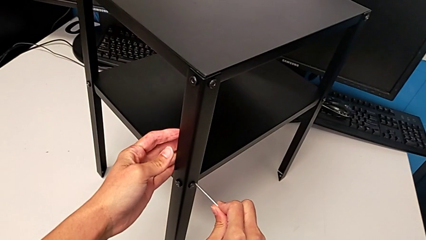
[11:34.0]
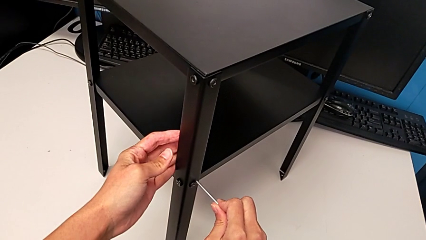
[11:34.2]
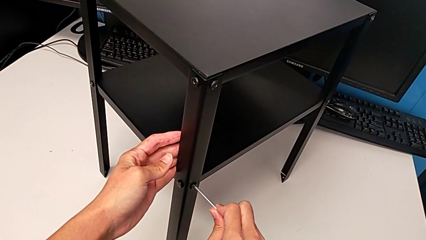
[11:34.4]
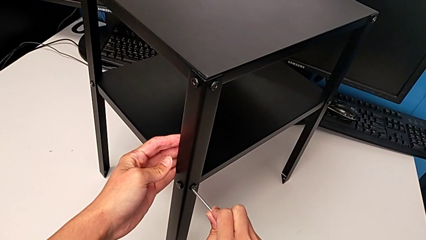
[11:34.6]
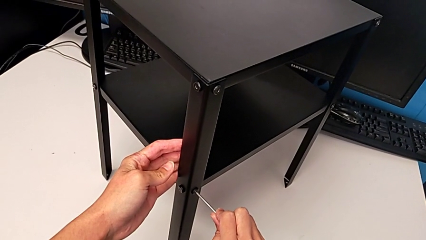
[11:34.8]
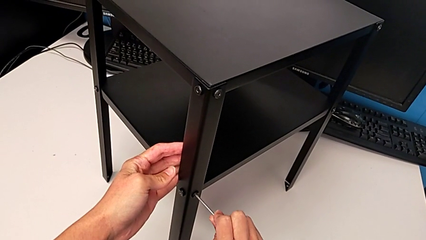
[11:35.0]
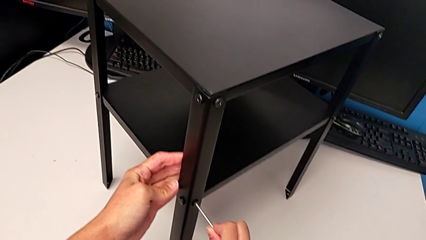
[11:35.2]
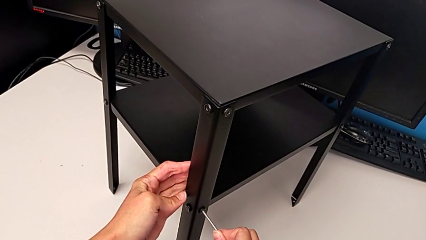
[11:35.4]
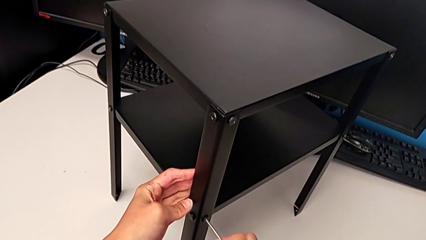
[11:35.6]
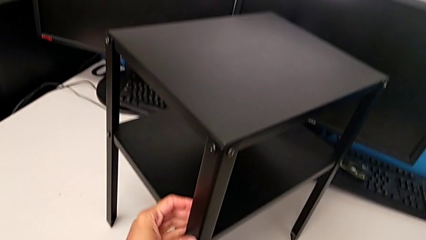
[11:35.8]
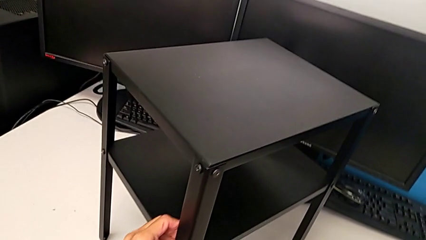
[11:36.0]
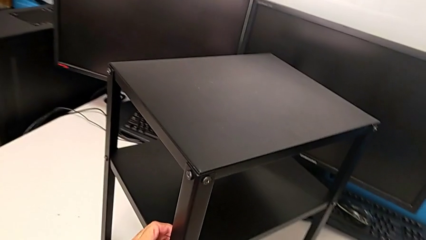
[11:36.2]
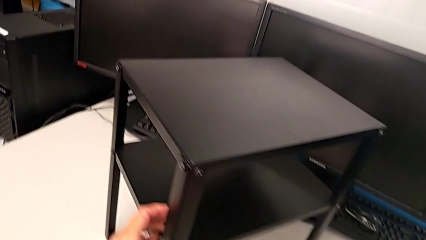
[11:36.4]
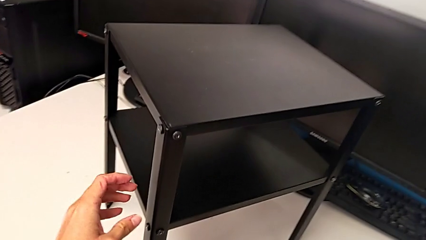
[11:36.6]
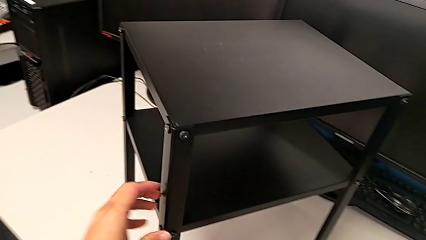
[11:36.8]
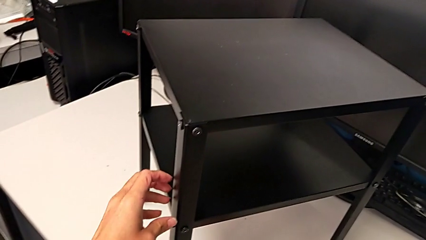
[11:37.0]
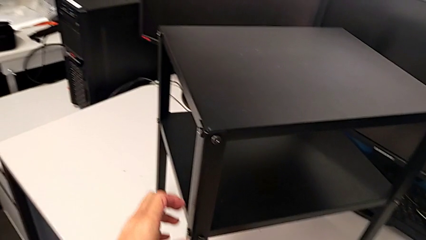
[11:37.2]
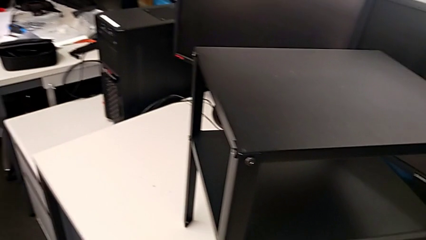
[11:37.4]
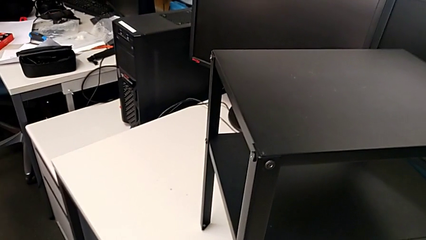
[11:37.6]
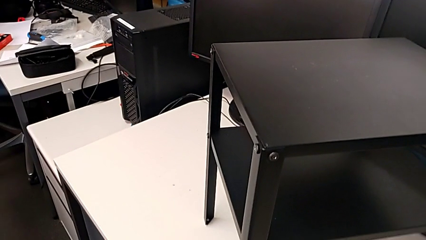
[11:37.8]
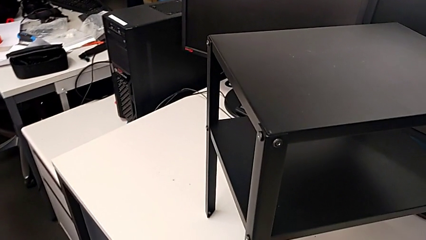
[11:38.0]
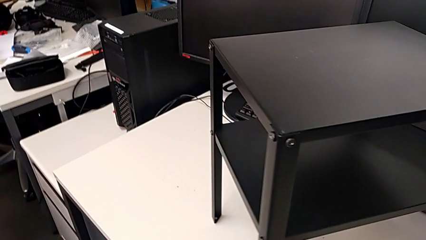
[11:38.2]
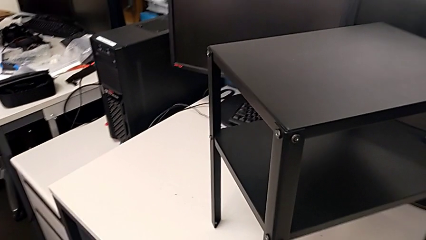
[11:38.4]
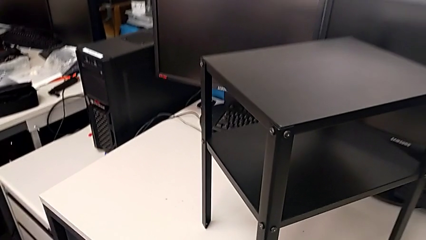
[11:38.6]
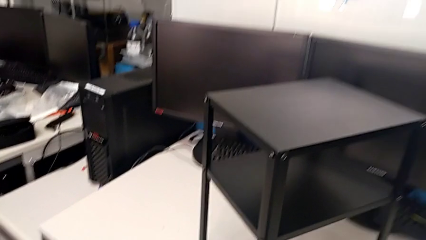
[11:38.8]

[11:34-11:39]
The camera wearer is inspecting all the screws regularly. They insert the Allen wrench, screw the hex socket head, withdraw the Allen wrench and place it.
